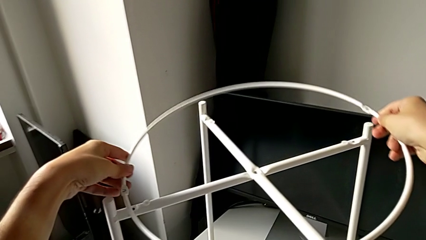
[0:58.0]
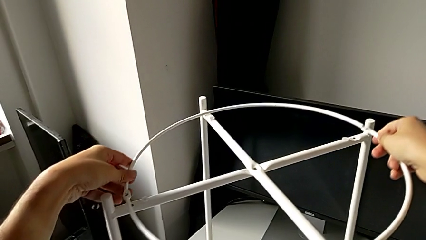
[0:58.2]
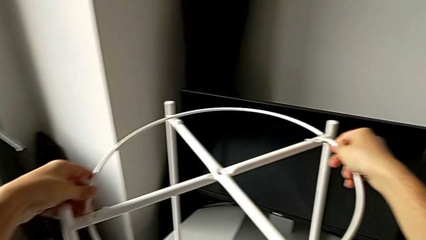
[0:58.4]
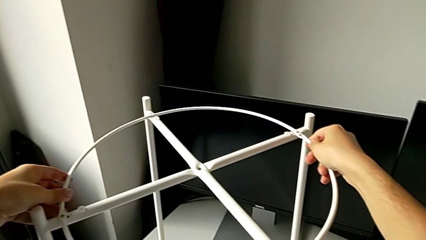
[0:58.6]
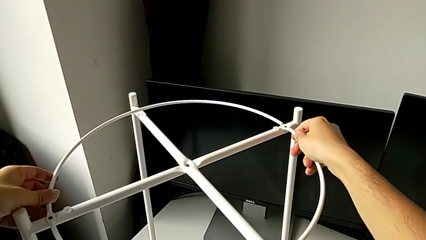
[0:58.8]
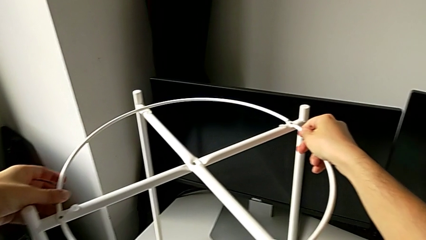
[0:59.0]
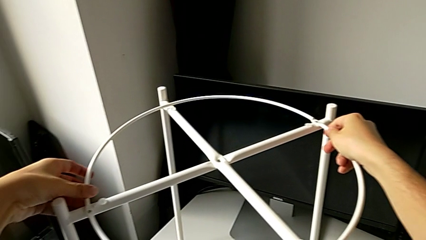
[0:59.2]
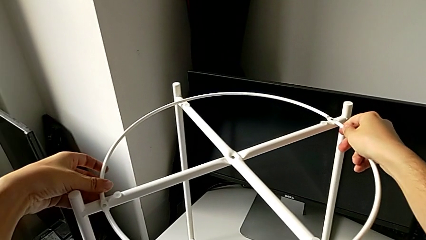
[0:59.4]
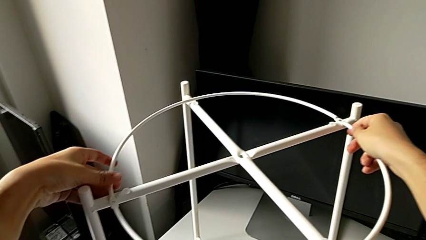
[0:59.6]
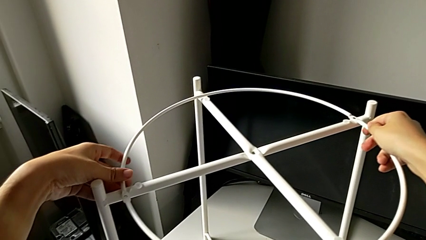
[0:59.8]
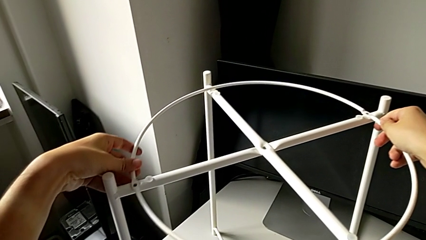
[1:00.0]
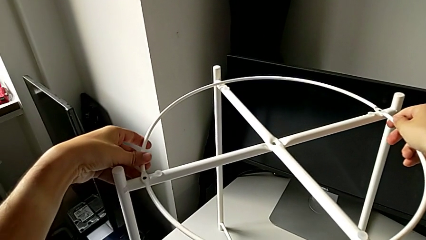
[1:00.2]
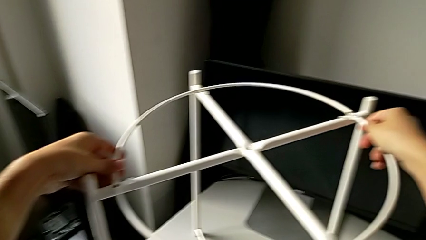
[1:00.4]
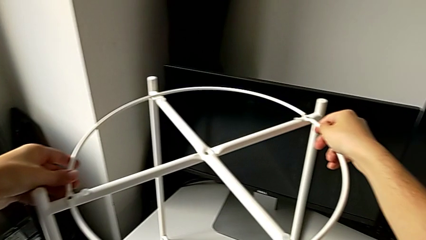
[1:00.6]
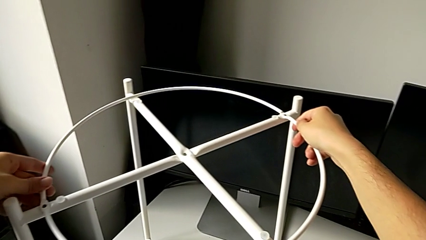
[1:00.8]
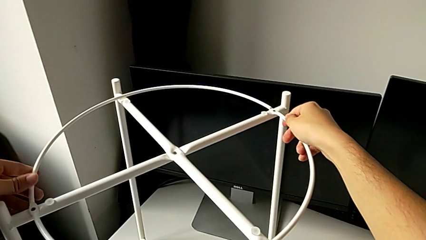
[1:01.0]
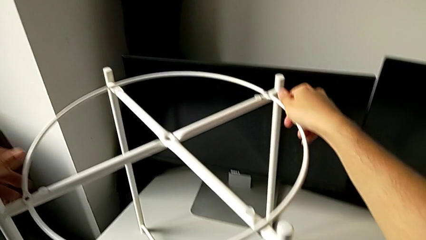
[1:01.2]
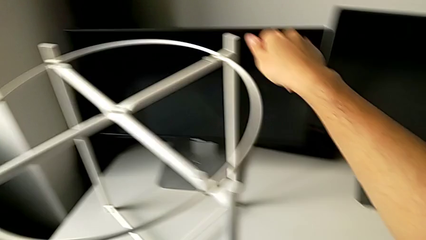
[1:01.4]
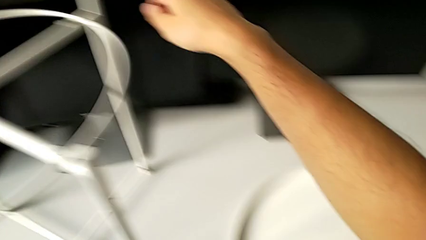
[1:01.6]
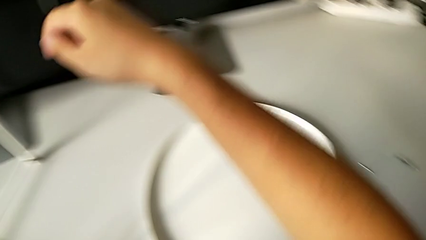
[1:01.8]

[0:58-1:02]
The camera wearer is attaching the circle to the legs. They place the circle and align it.

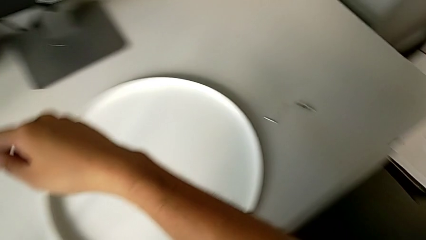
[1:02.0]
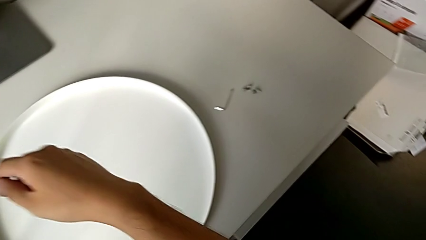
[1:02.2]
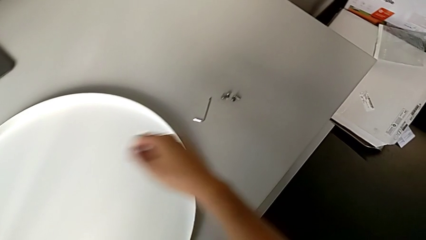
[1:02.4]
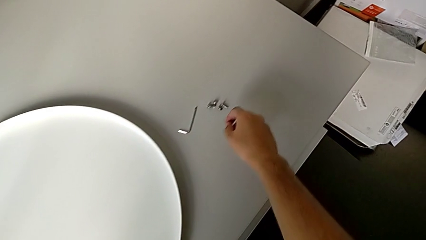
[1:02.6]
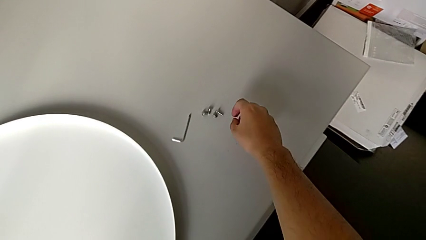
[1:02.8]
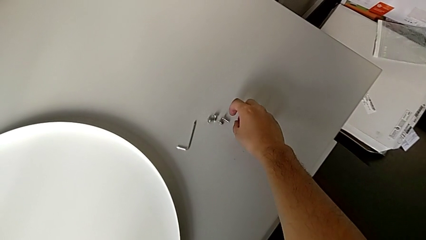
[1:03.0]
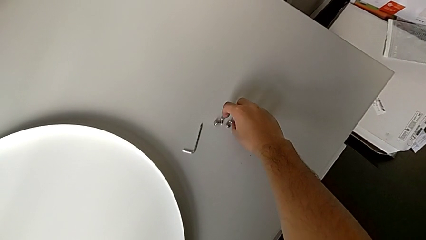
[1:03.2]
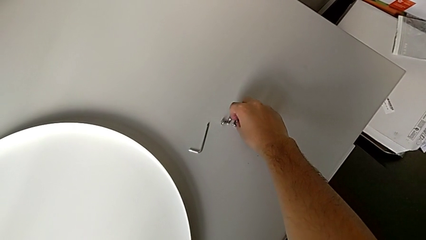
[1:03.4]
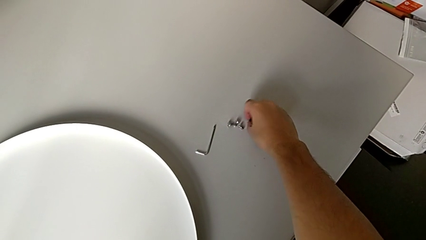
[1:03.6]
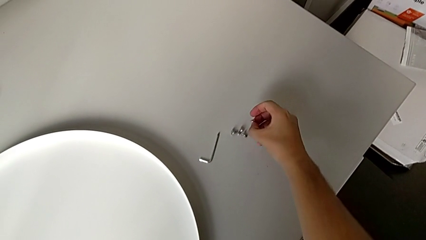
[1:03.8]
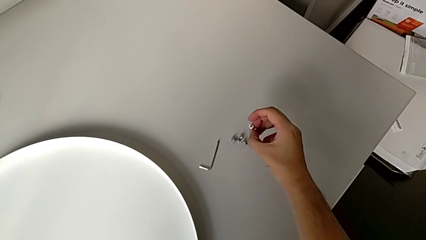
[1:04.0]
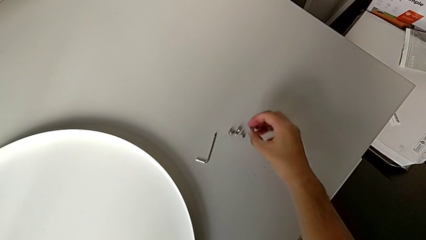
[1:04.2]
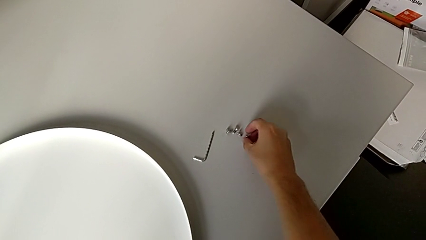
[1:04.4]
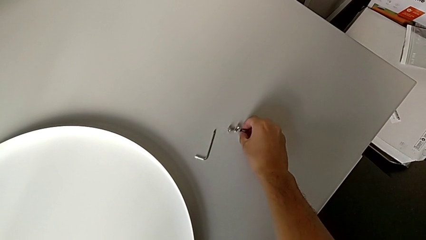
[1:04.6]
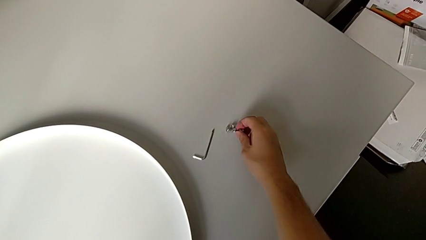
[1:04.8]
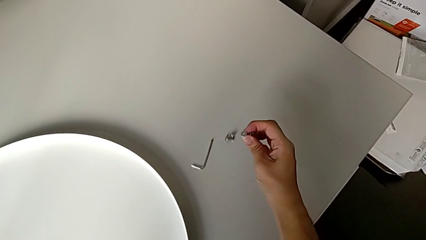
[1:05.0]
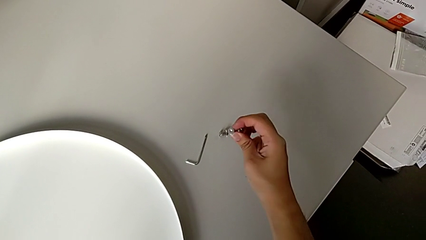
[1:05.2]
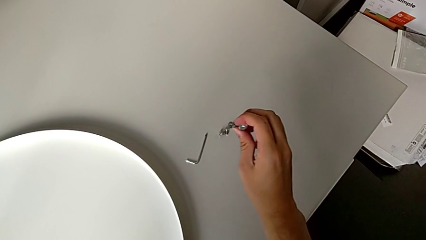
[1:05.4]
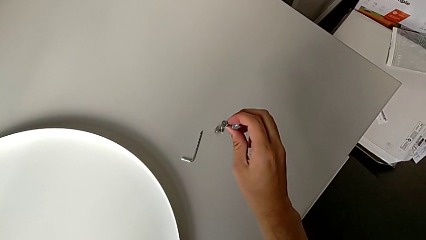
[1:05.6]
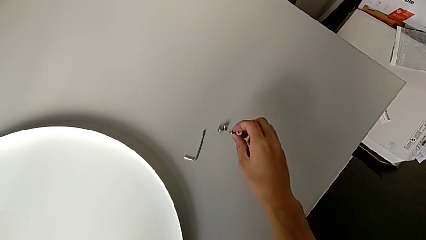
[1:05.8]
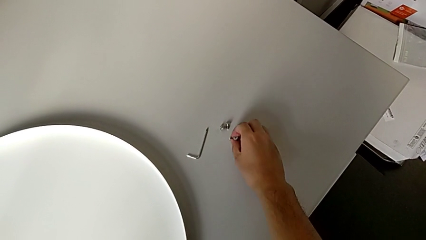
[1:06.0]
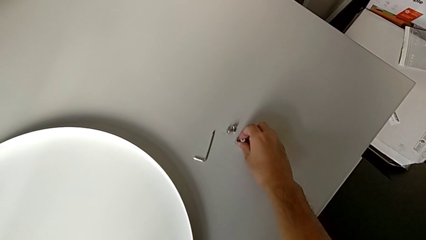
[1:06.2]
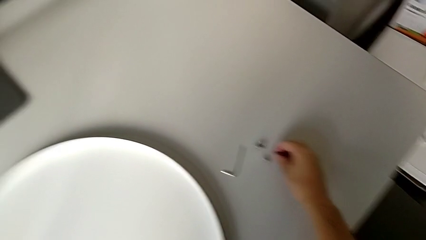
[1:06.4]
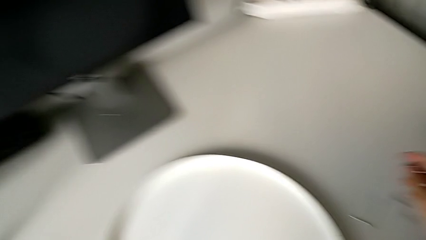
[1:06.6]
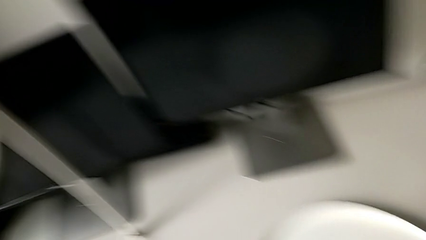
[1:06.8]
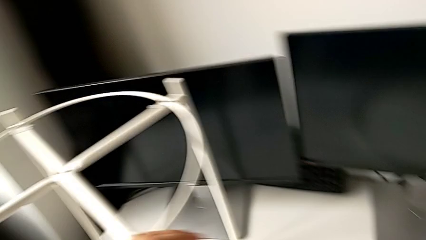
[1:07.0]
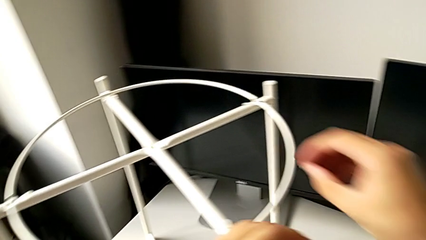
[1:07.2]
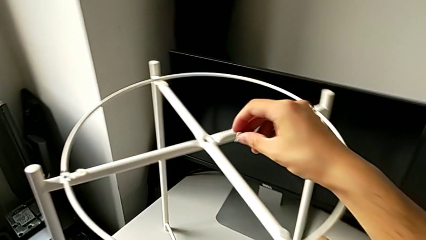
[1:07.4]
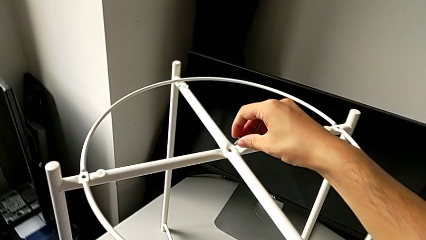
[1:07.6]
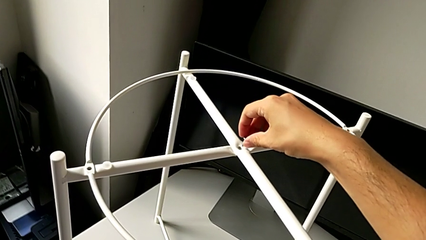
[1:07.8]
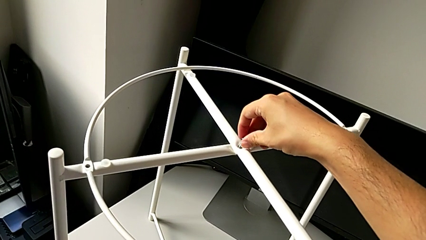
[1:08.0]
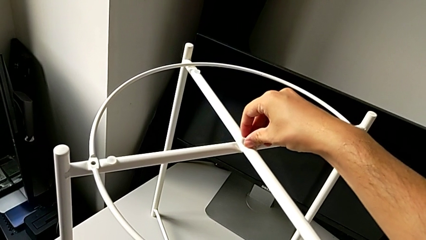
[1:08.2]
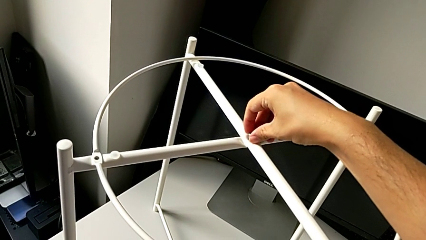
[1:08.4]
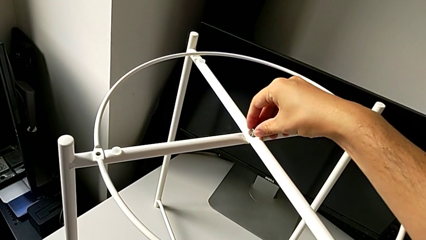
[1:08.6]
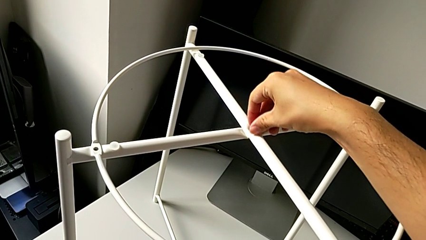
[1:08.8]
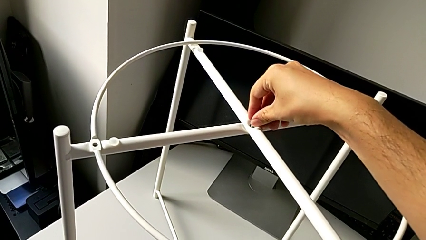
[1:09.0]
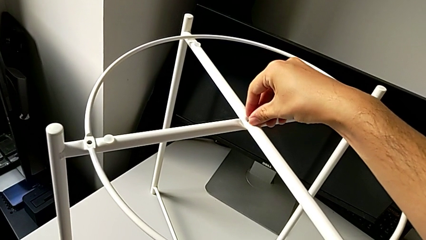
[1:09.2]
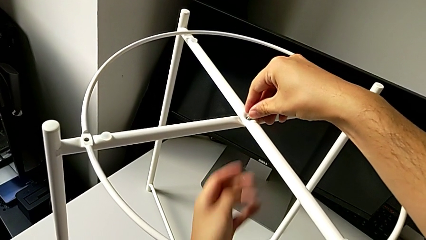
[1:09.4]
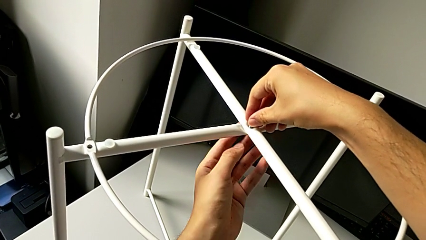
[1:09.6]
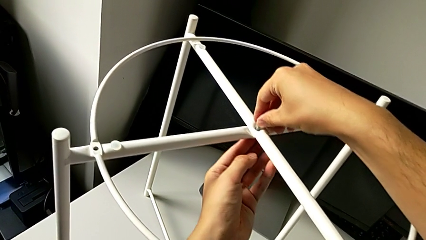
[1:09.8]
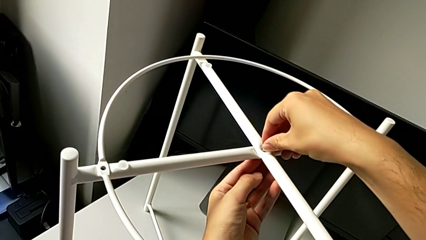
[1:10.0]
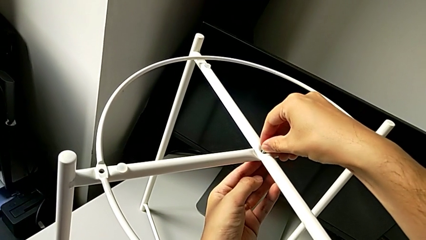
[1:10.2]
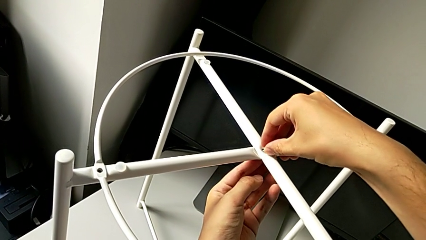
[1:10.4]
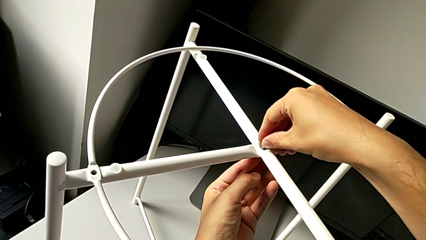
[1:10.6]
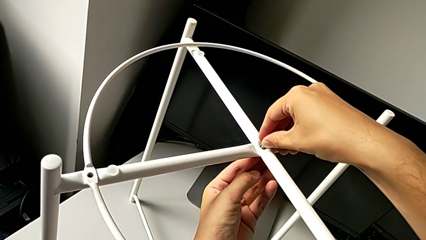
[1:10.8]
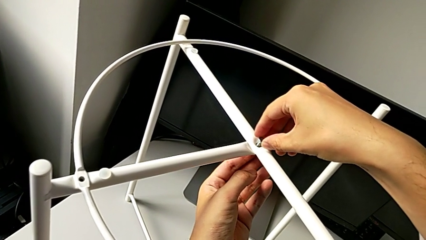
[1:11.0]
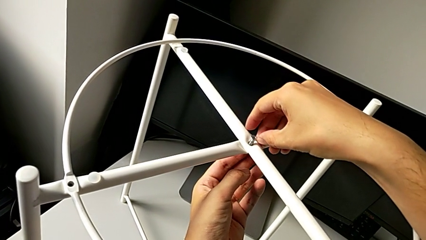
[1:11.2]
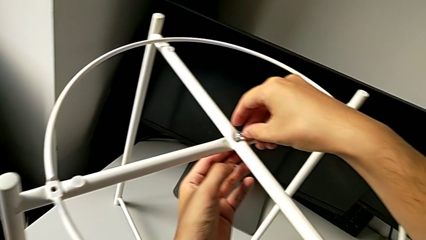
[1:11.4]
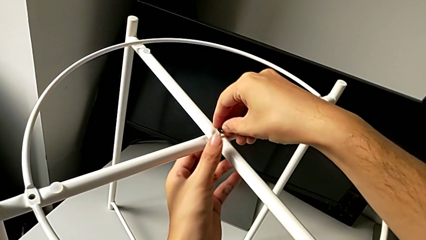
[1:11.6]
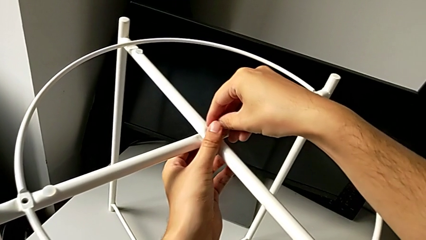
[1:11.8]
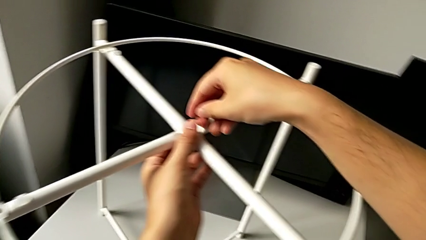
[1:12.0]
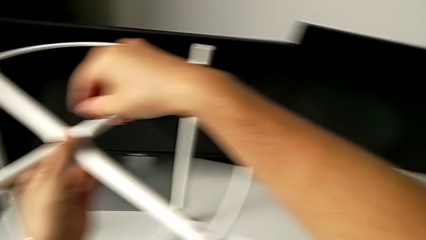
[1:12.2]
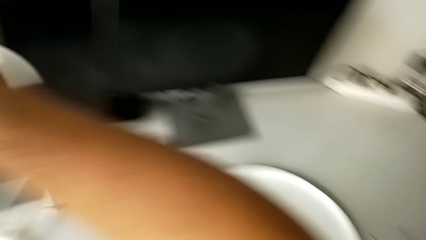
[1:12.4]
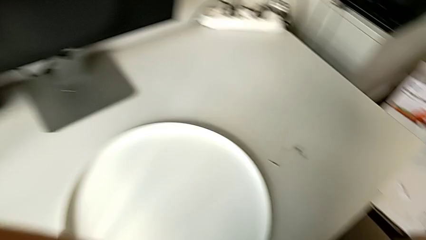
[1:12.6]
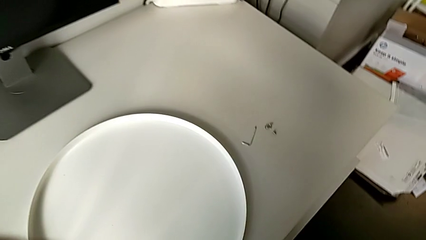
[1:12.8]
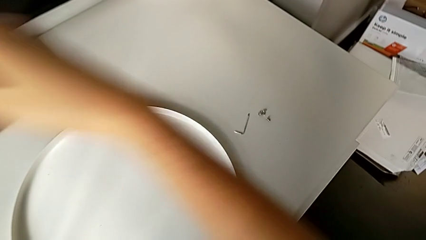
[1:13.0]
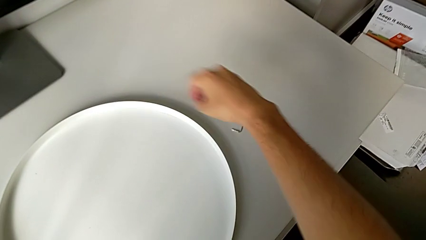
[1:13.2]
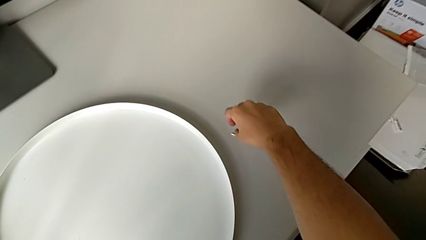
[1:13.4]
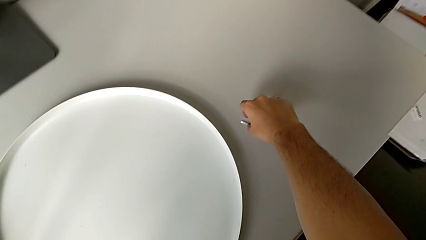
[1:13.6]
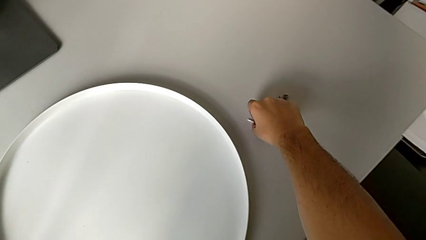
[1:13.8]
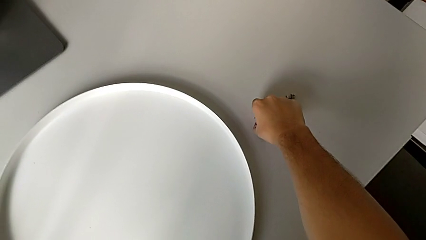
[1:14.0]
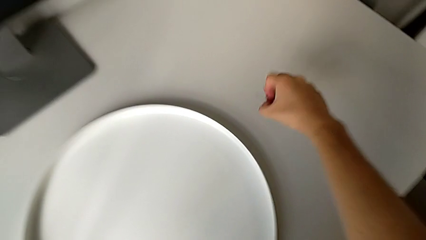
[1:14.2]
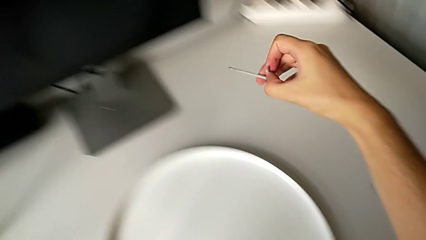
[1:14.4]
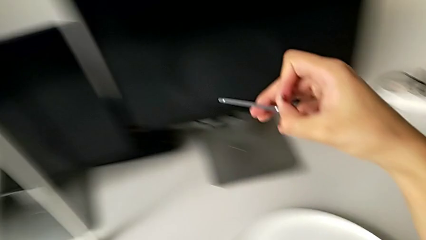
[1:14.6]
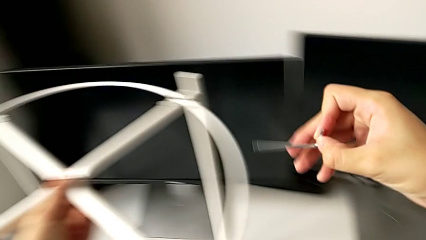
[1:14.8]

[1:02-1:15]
The camera wearer is screwing the legs of the furniture. They grab the hex socket head, place it, lift it, insert it and align it. They grab the Allen wrench and lift it.
